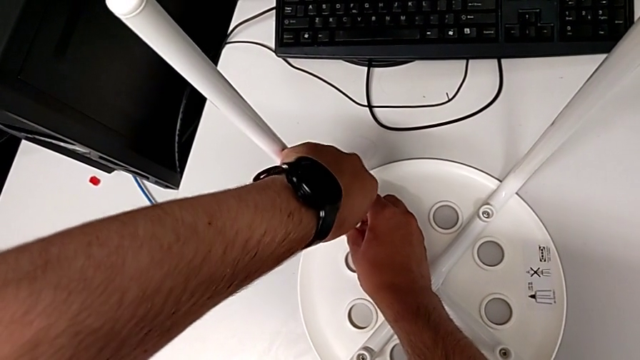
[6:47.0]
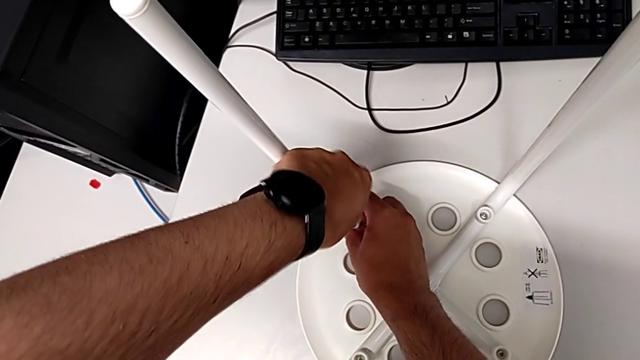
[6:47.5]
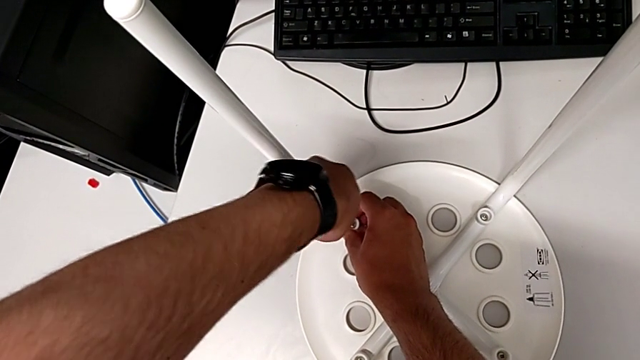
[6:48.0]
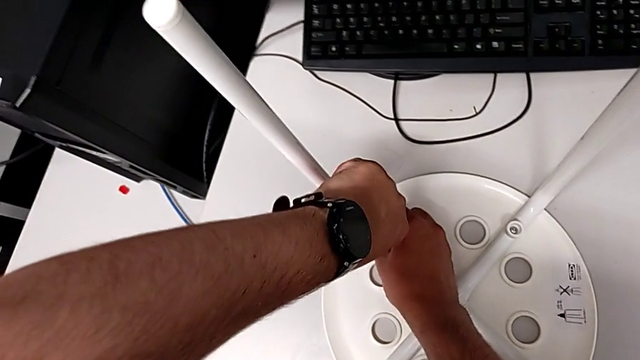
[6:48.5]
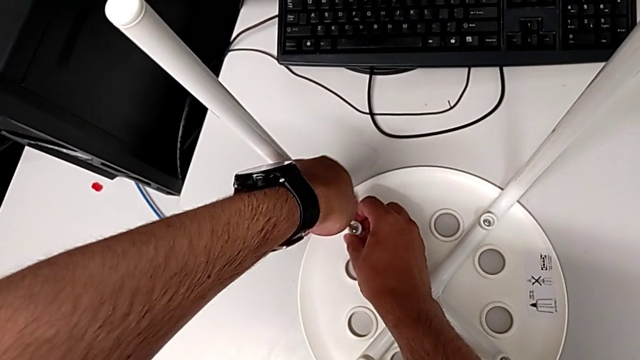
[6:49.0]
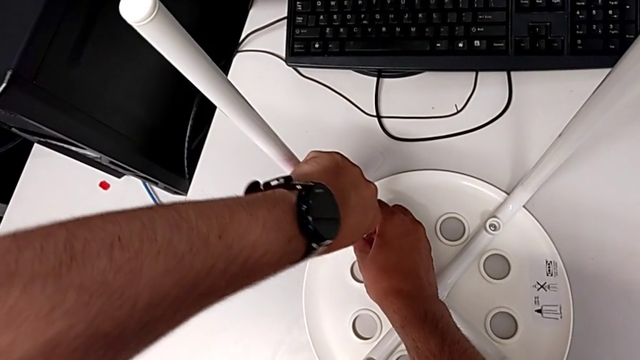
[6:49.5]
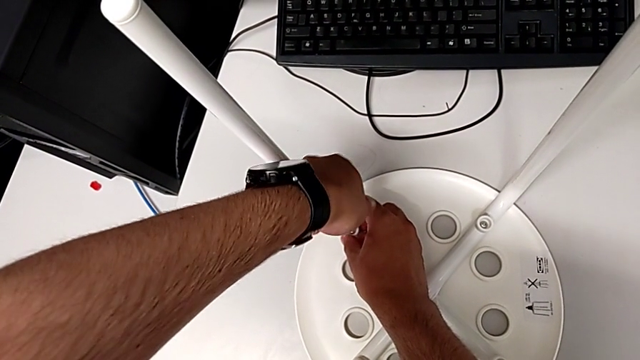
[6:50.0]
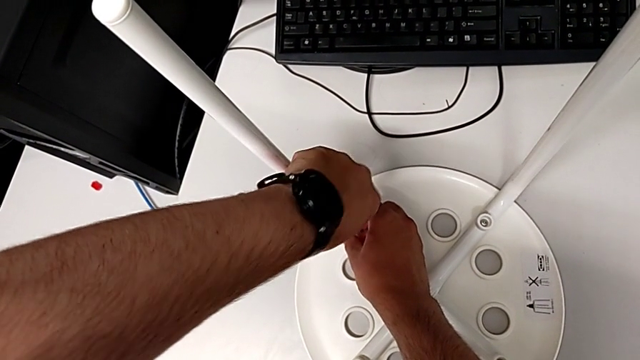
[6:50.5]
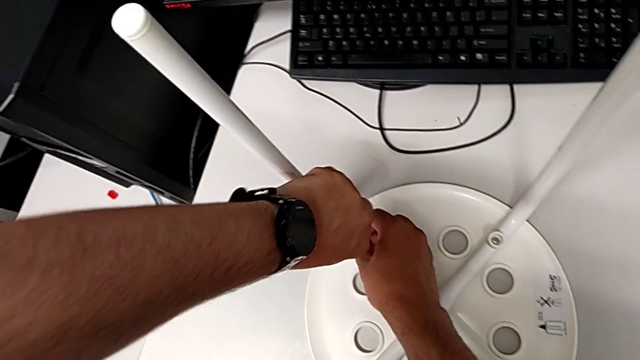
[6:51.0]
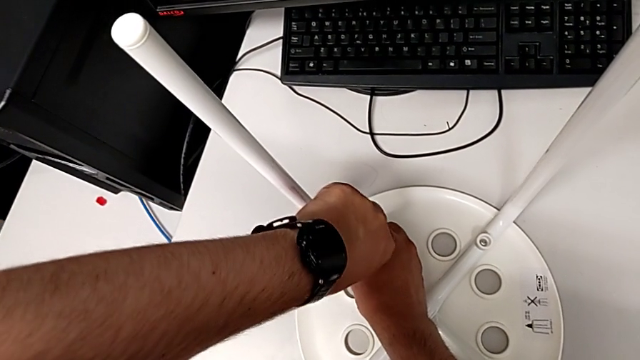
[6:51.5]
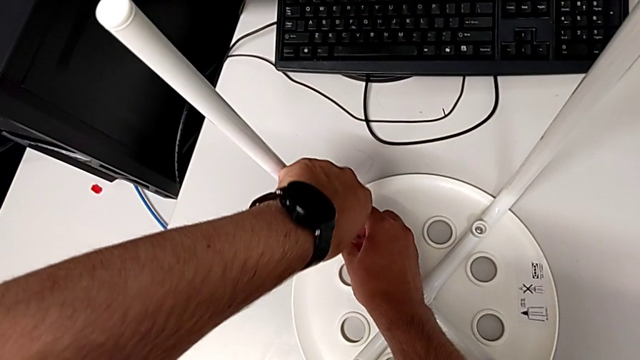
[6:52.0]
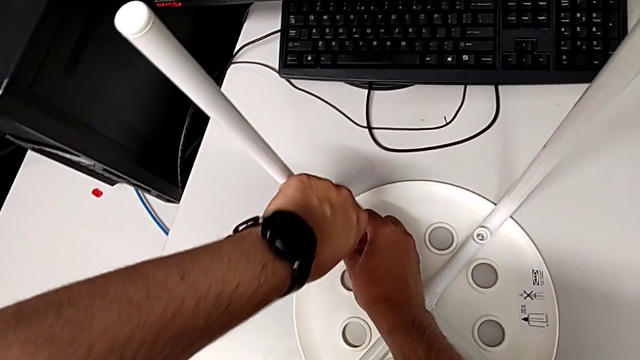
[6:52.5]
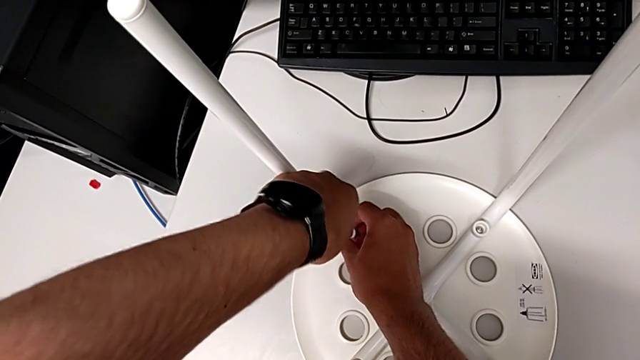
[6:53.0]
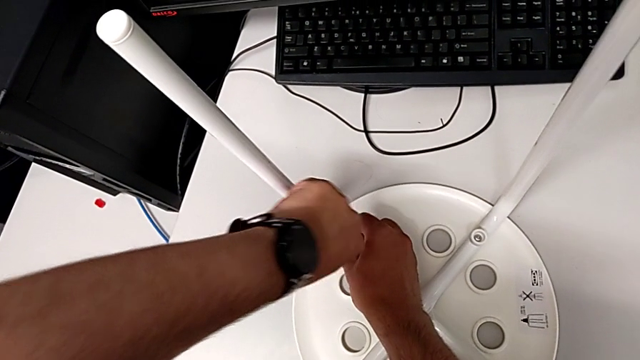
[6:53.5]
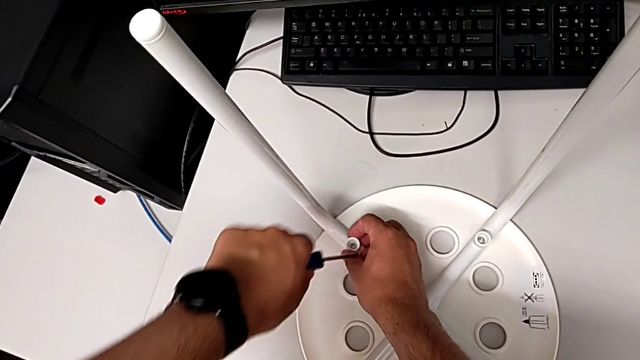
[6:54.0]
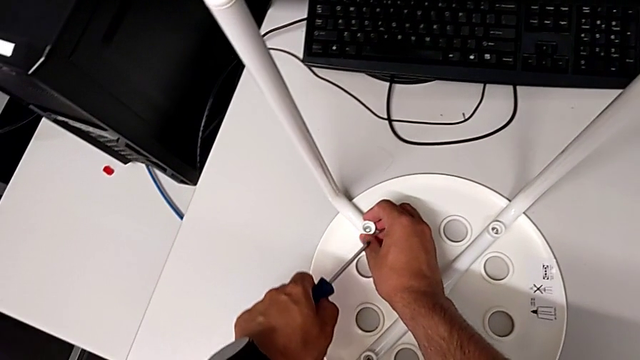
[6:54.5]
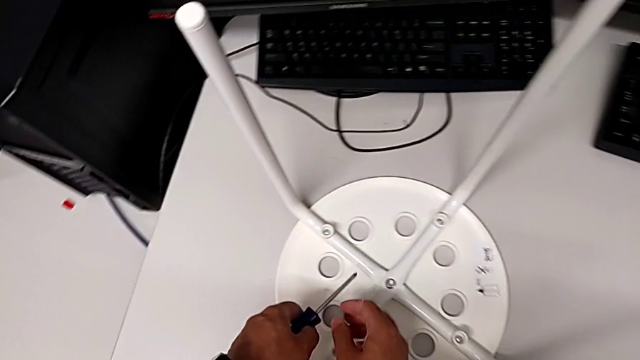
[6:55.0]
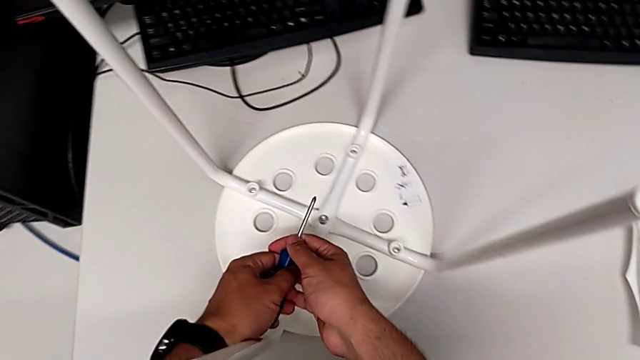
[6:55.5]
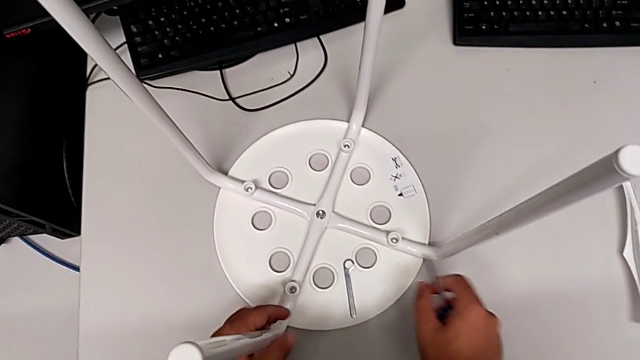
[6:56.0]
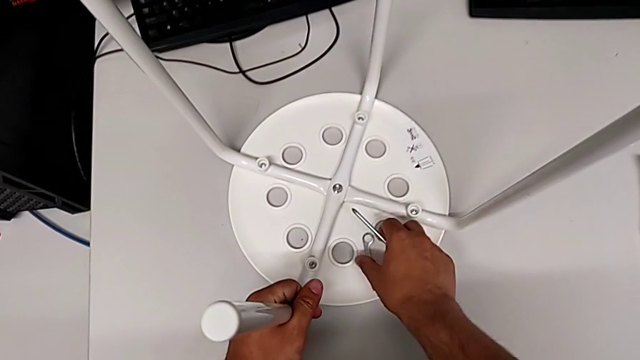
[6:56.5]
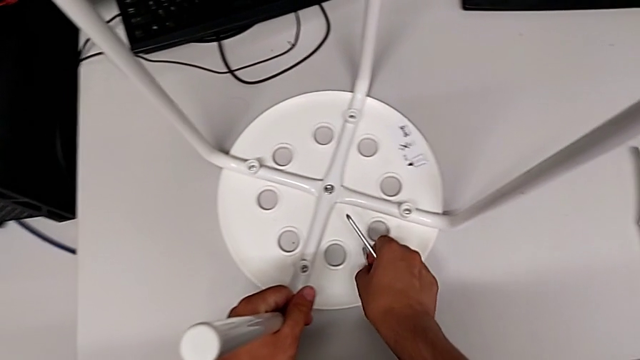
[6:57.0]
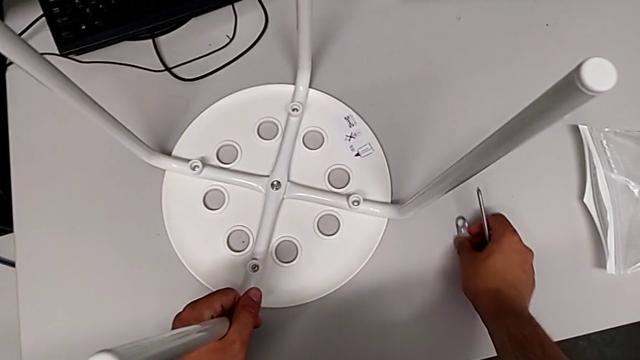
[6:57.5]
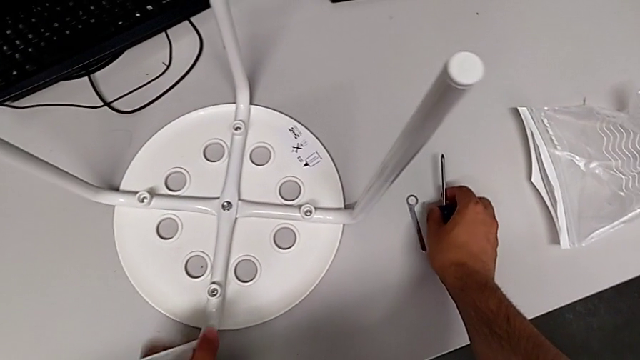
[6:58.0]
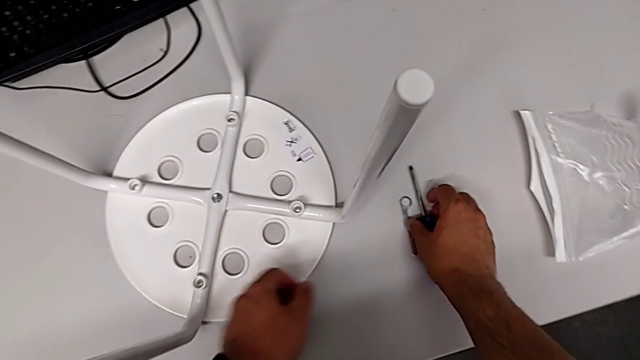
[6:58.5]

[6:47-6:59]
The camera wearer is assembling the seat. They keep screwing the screw, withdraw the screwdriver, grab the screwdriver, grab the hexagonal wrench, place the hexagonal wrench and place the screwdriver.

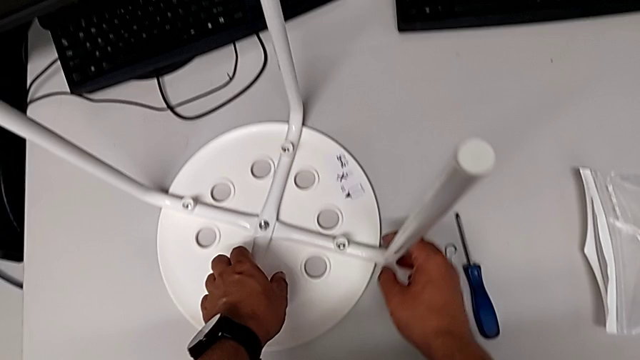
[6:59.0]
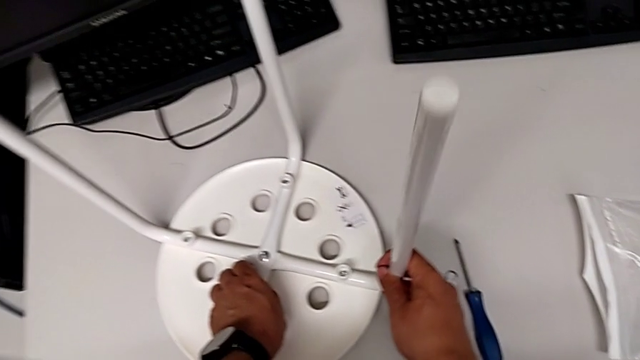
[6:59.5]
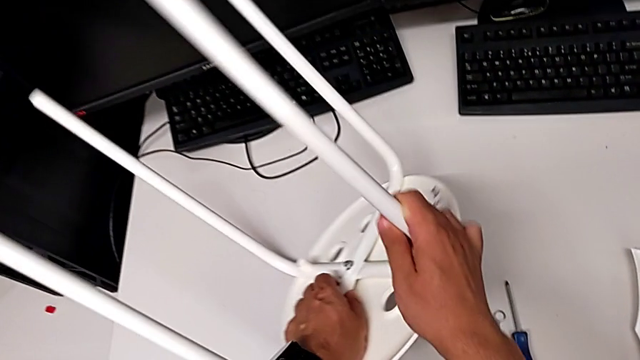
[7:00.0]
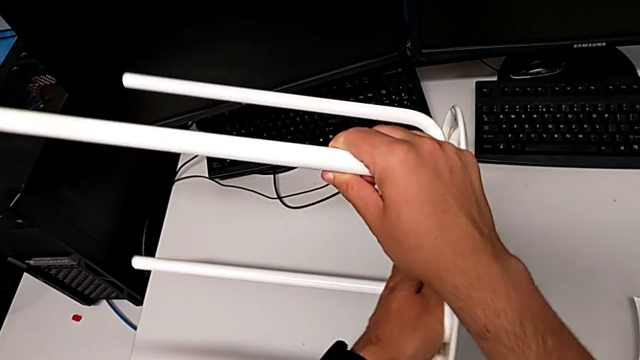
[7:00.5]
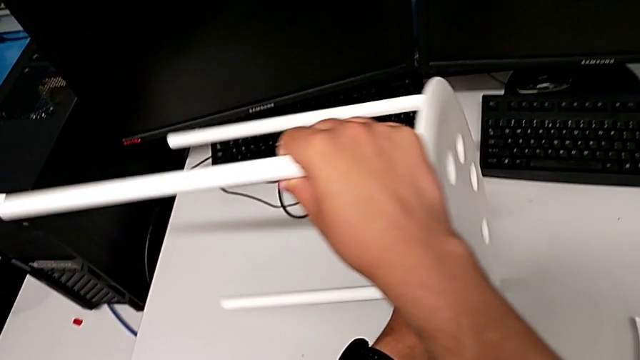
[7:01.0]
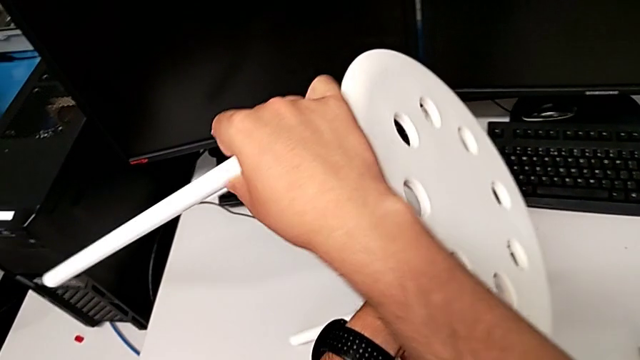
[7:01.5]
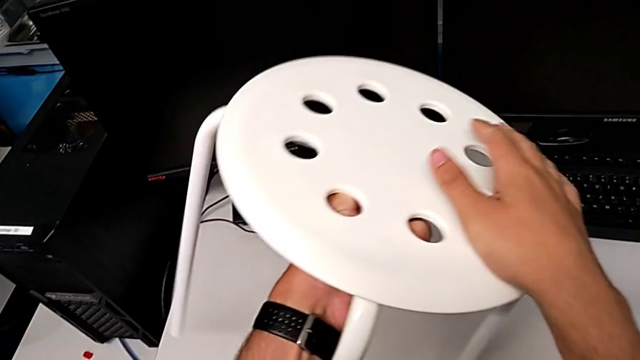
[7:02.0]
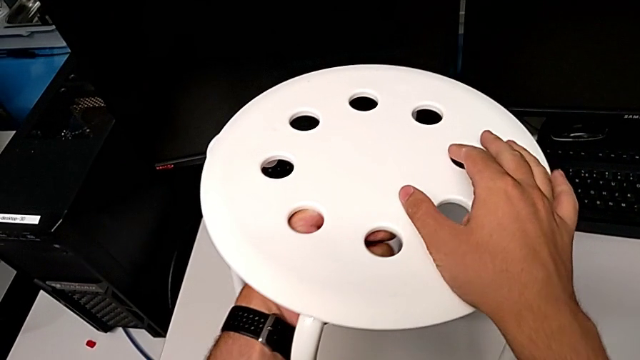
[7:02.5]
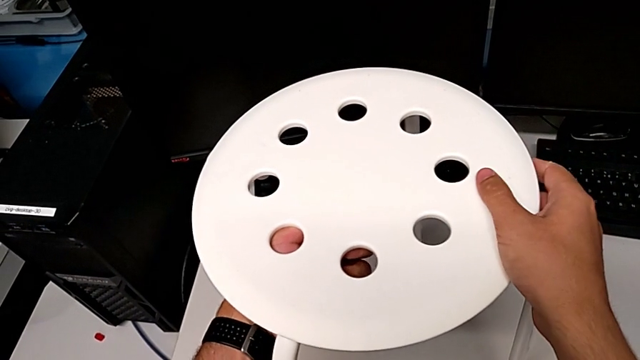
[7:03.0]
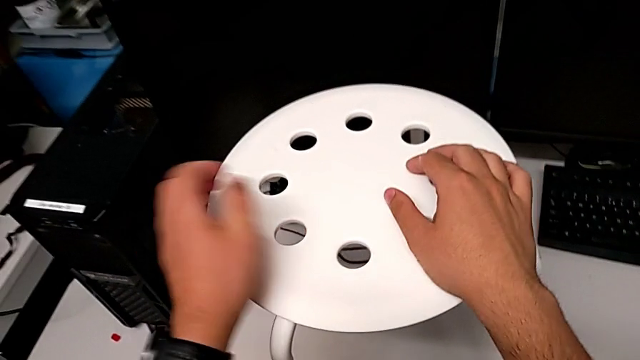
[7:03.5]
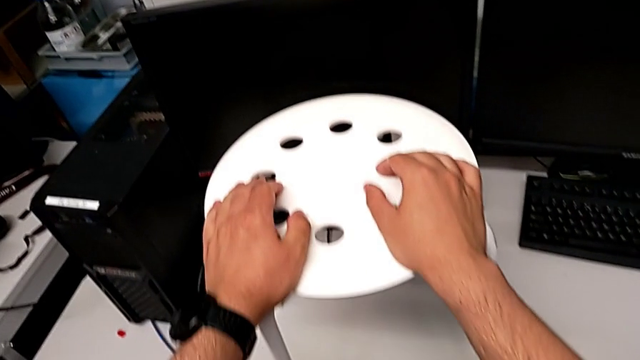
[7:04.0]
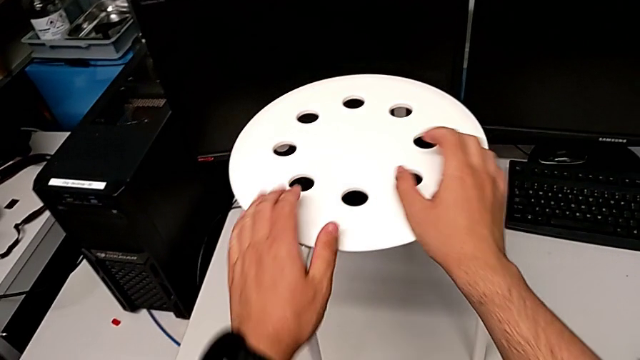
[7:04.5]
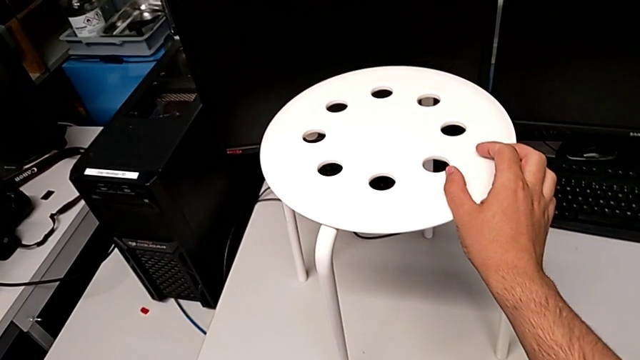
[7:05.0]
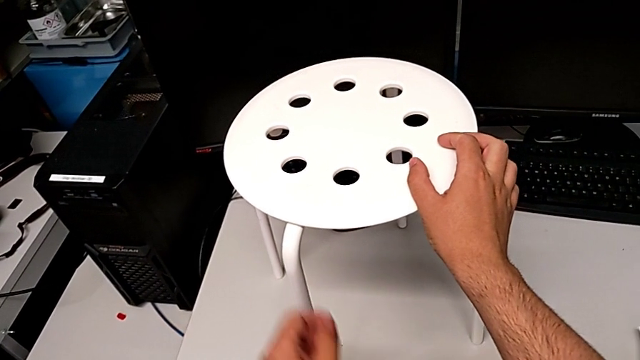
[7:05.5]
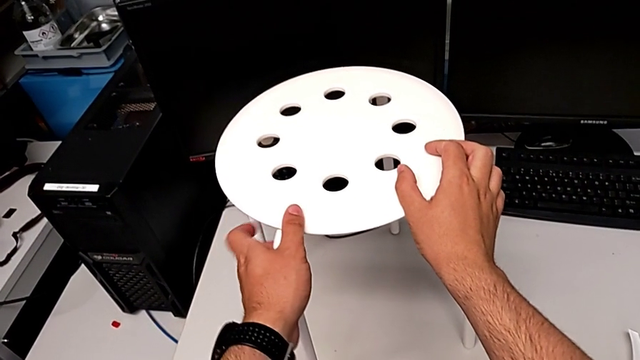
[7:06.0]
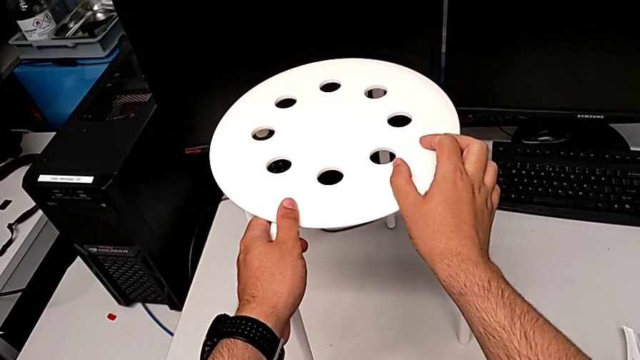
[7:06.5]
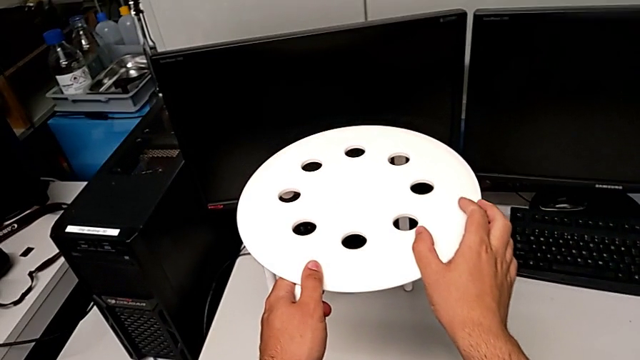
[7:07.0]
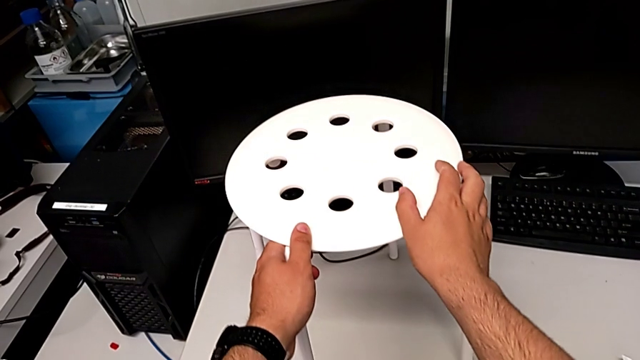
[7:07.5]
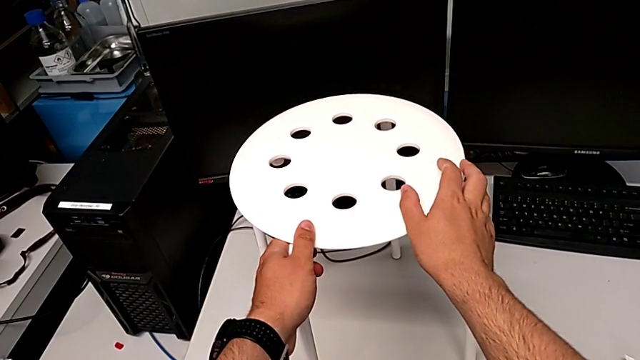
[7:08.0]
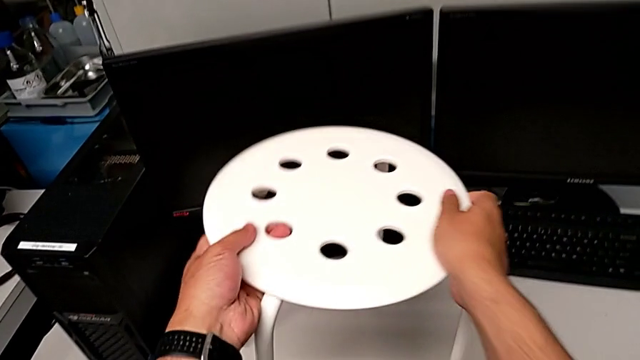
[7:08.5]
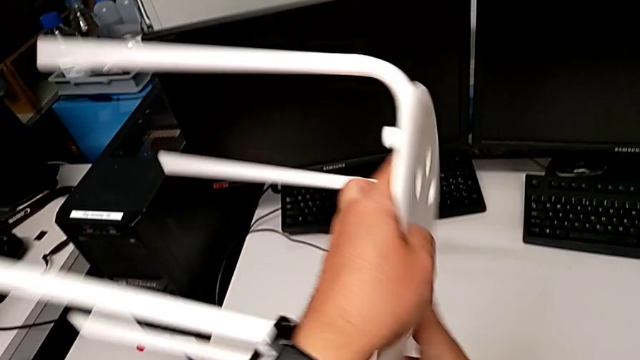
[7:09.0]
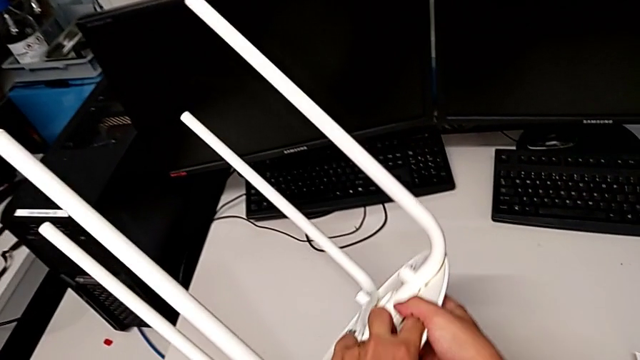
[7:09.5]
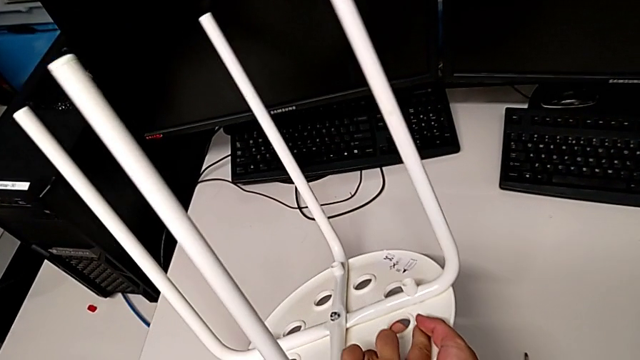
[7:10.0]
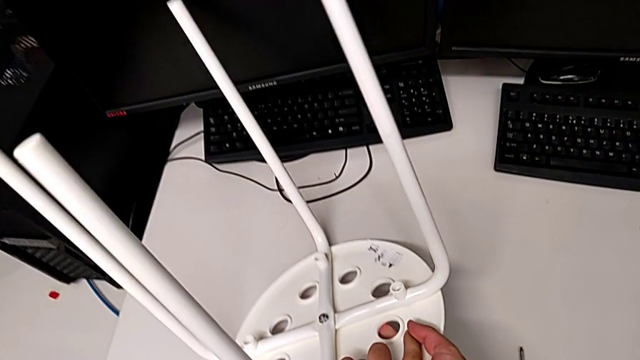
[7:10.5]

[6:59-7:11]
The camera wearer is tightening the hex nut. They wrongly rotate the stool, hold the stool and begin to rotate the stool.
